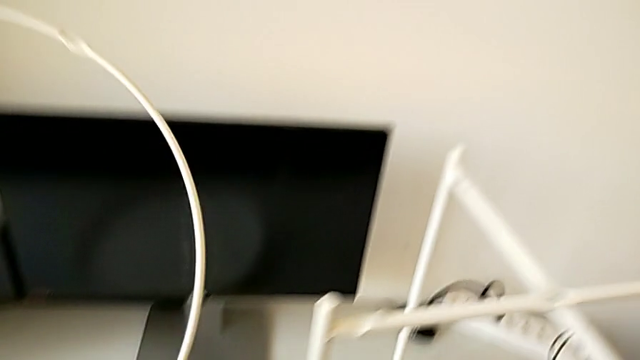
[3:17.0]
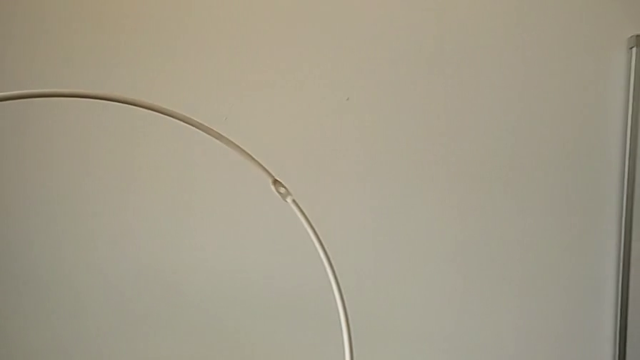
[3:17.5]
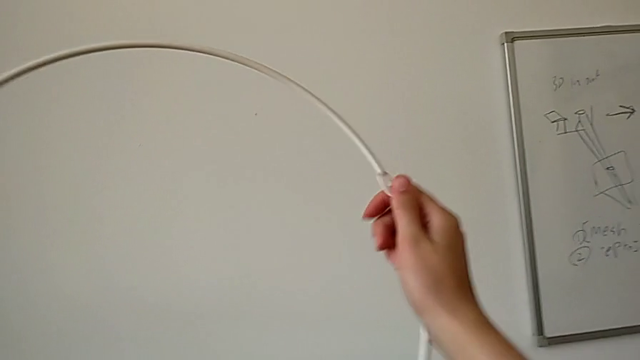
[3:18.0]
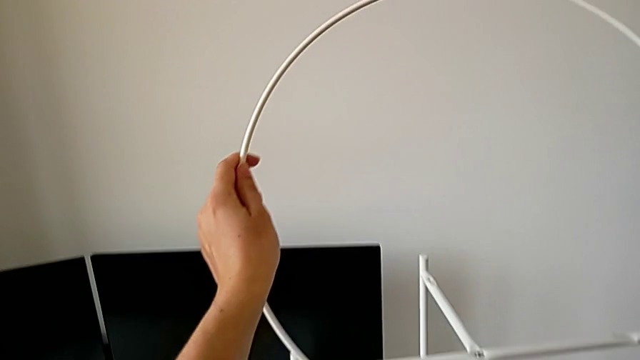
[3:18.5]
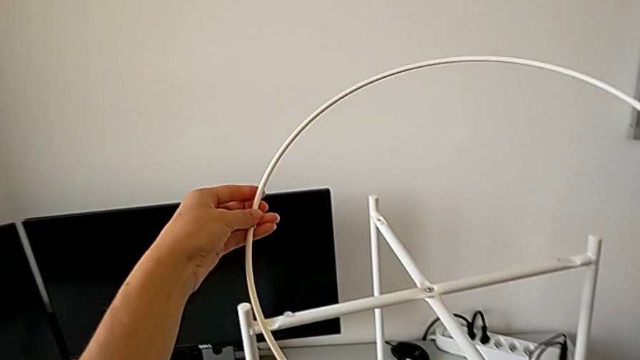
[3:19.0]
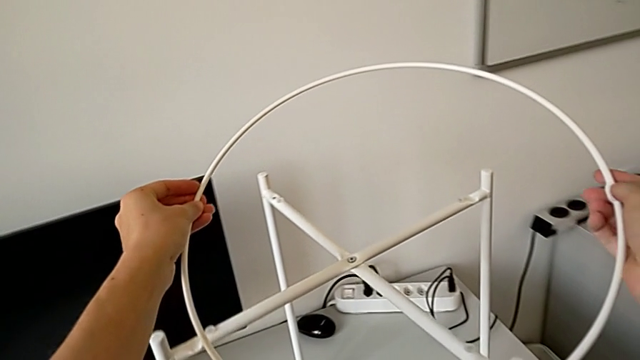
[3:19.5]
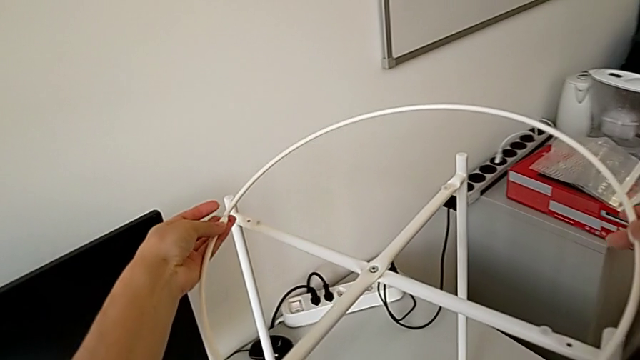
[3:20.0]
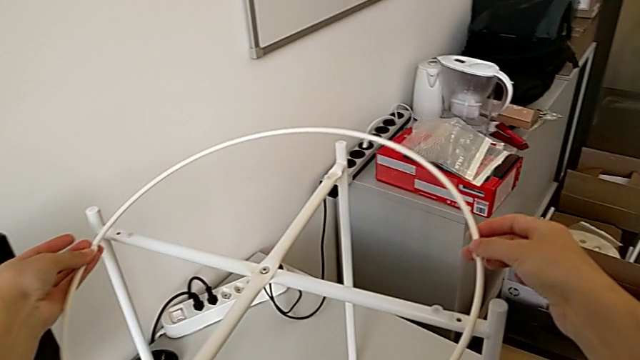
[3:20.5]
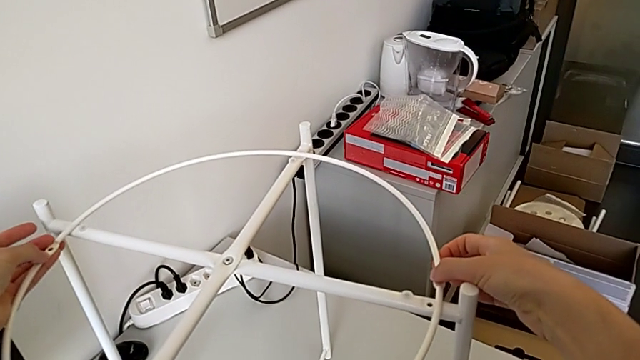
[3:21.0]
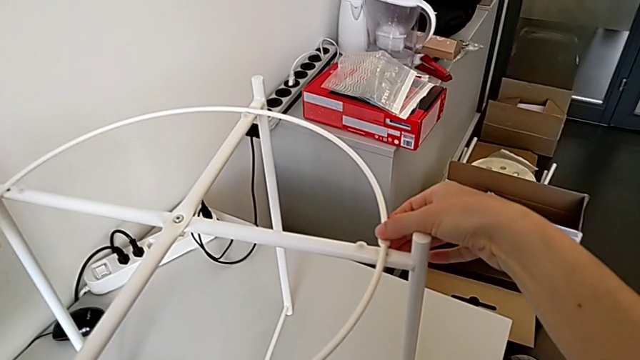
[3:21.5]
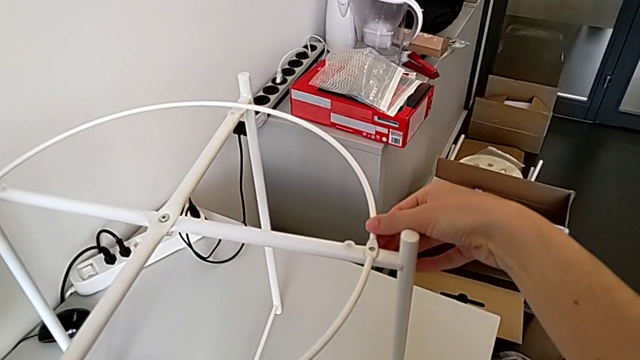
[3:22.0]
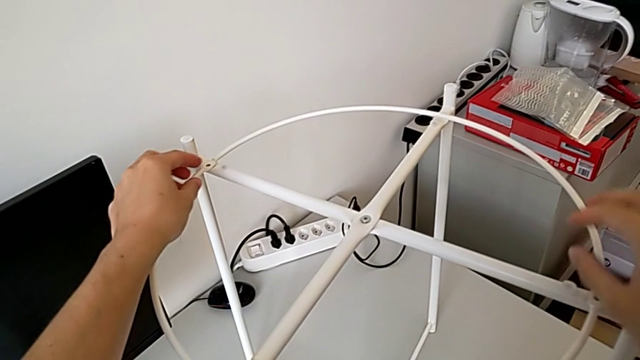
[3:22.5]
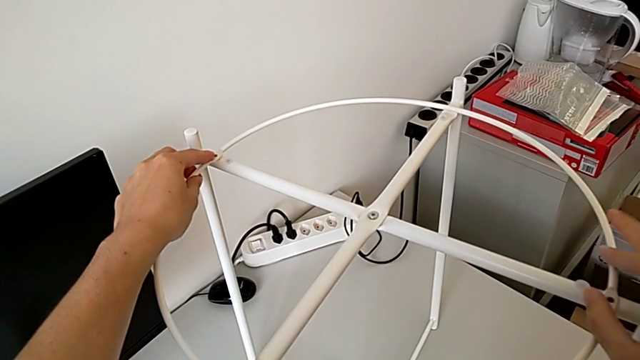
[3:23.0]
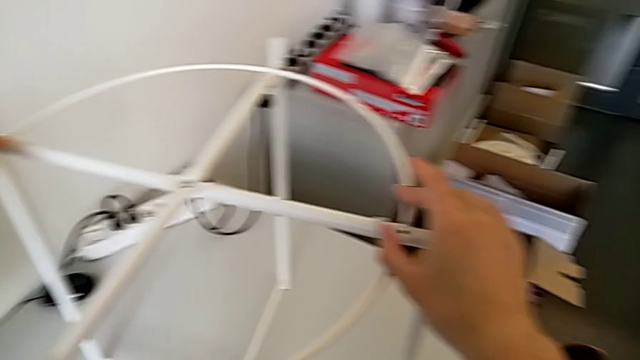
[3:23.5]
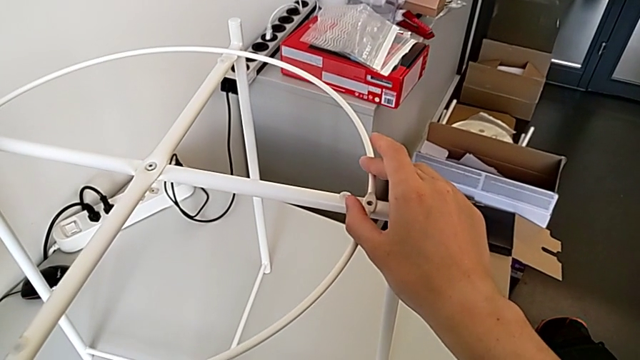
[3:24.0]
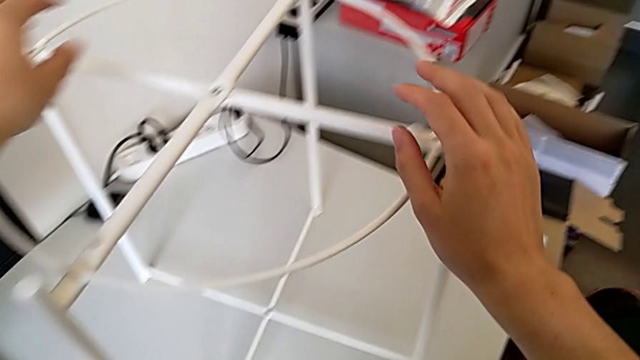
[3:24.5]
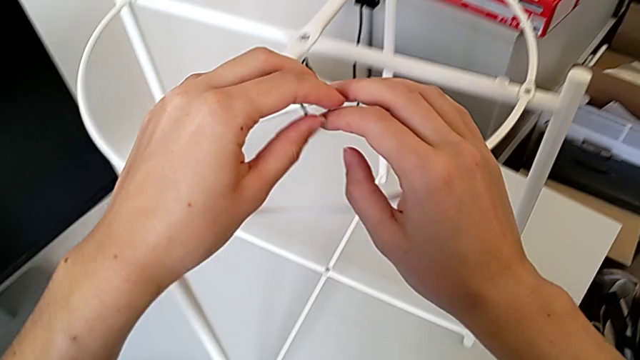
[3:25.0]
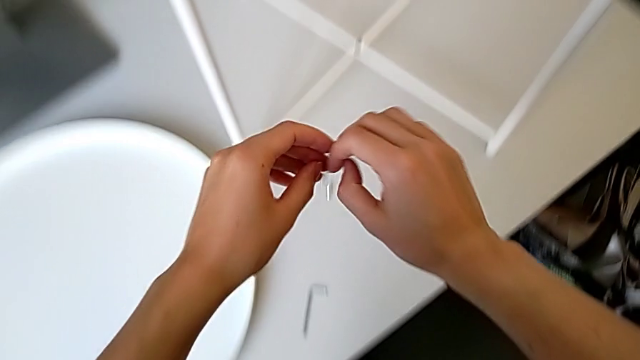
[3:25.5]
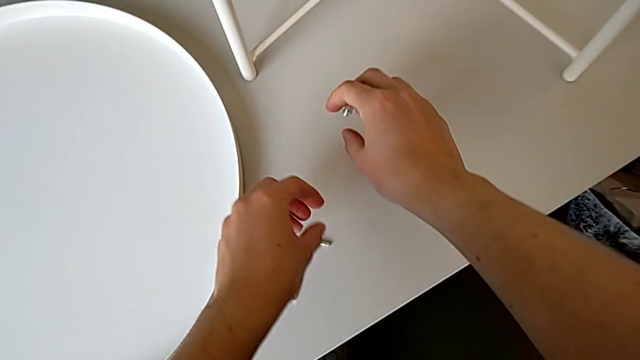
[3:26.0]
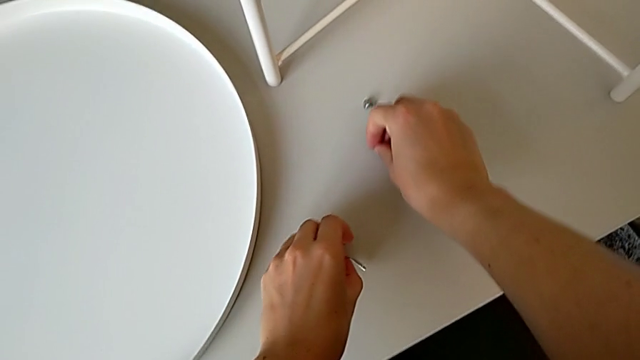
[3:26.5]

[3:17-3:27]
The camera wearer is assembling the tray. They place the circle, align it, grab the hex socket head with the right hand and grab the Allen wrench with the left hand.

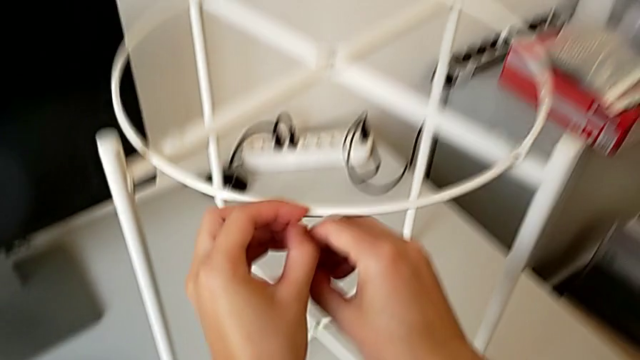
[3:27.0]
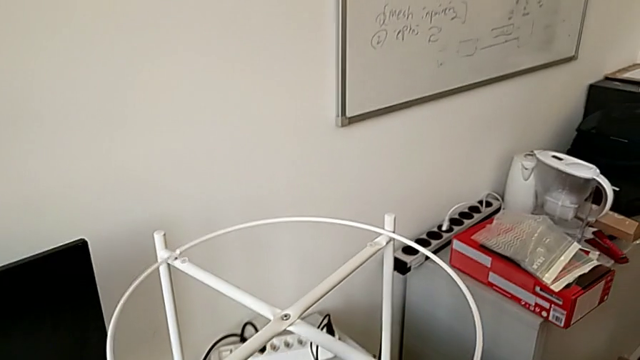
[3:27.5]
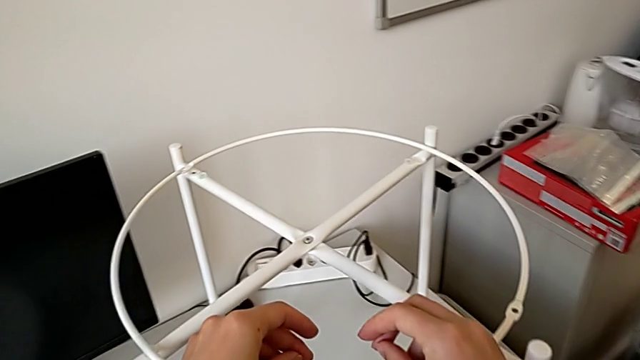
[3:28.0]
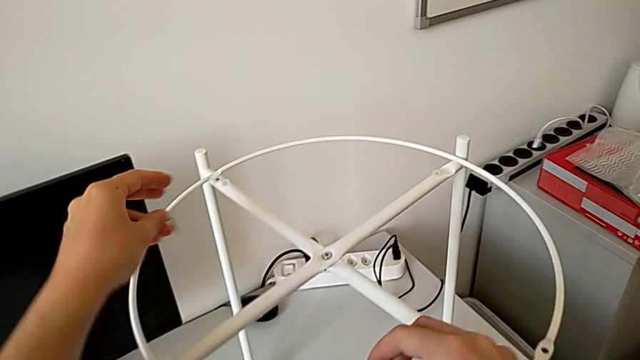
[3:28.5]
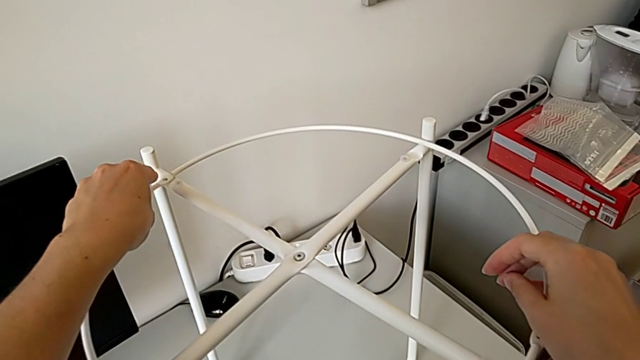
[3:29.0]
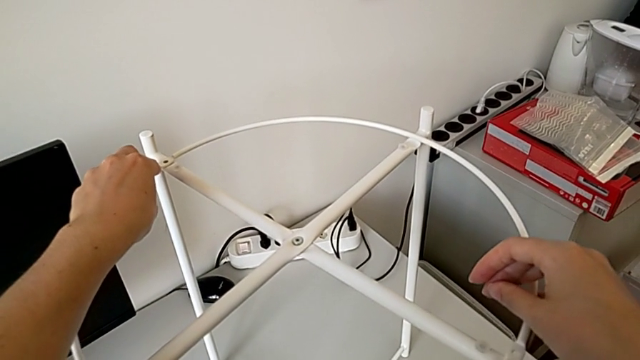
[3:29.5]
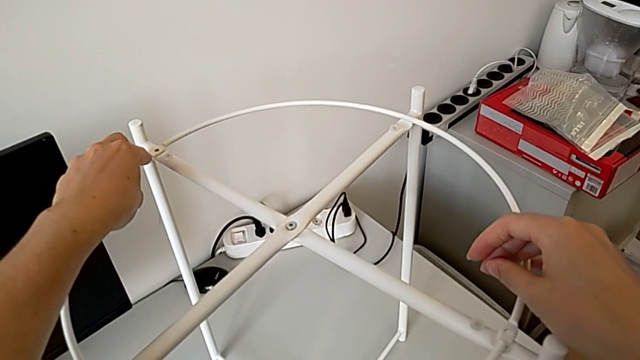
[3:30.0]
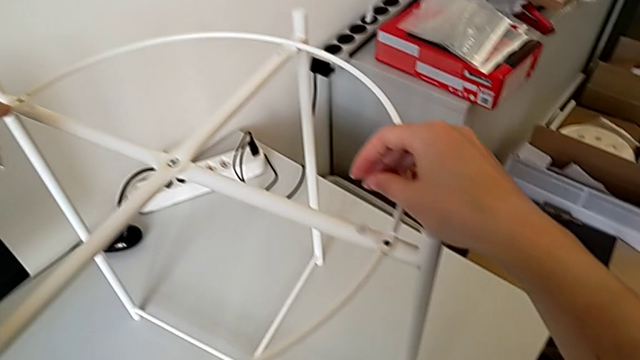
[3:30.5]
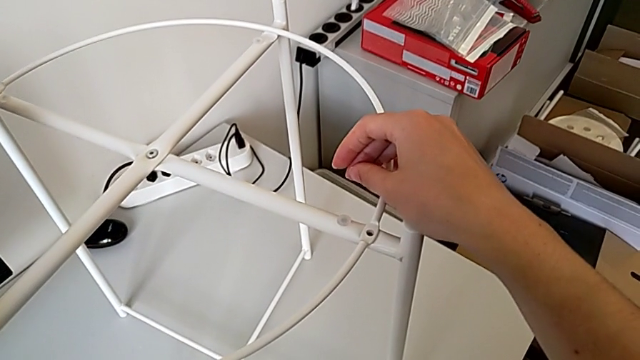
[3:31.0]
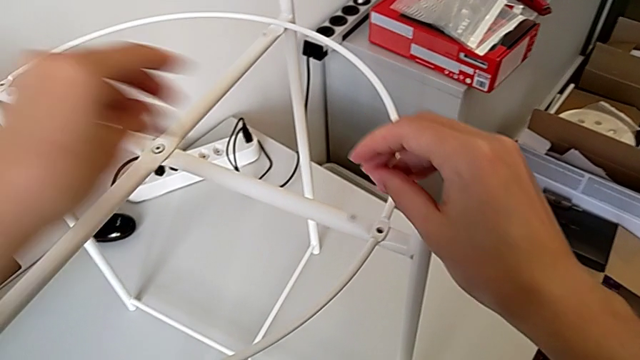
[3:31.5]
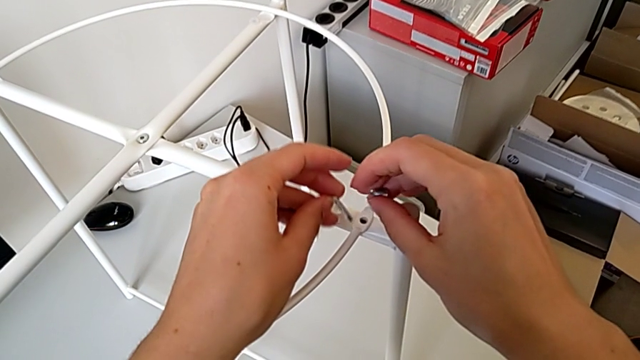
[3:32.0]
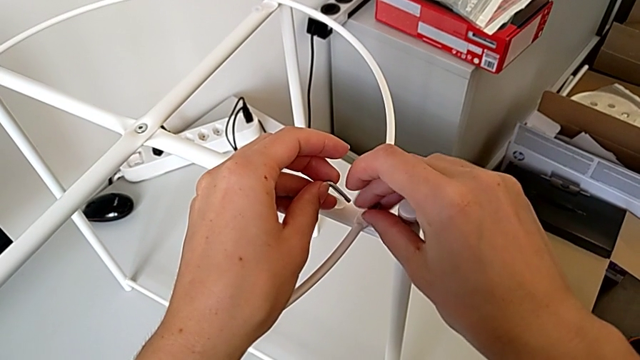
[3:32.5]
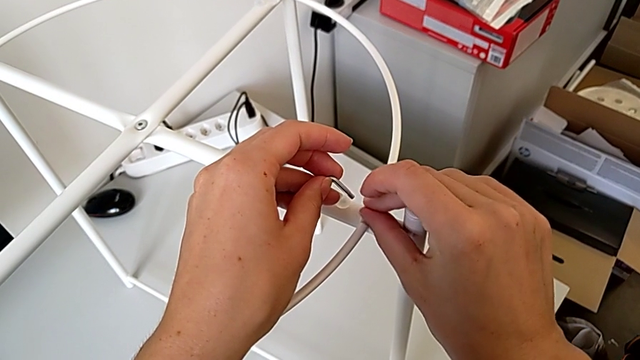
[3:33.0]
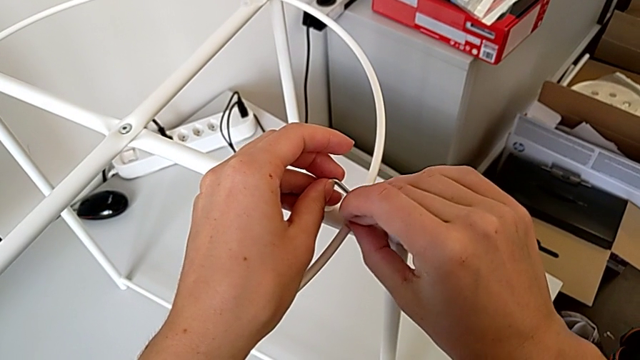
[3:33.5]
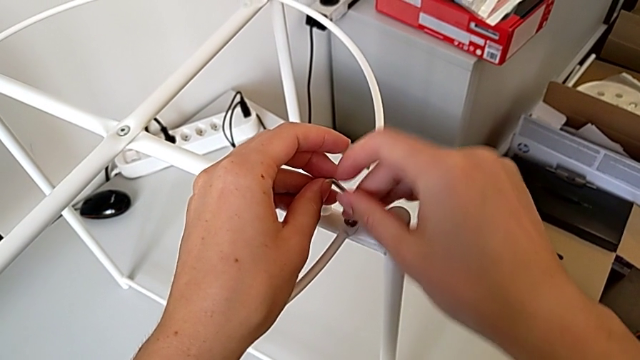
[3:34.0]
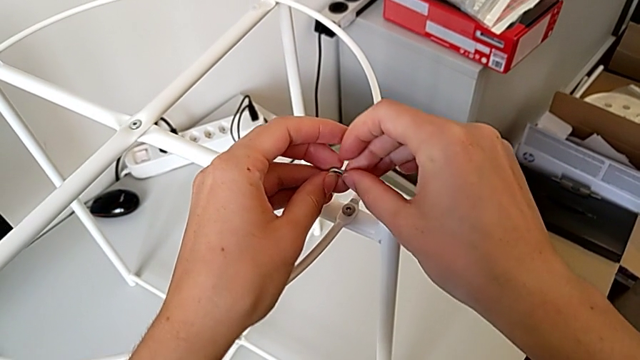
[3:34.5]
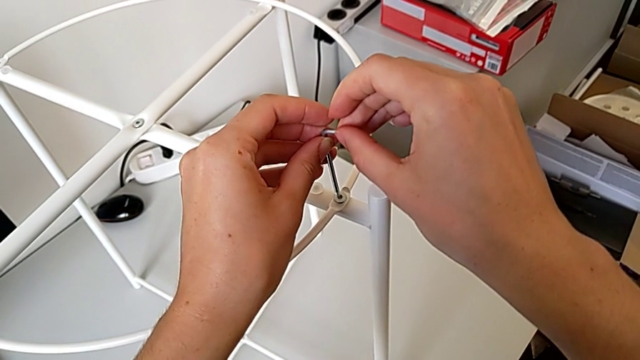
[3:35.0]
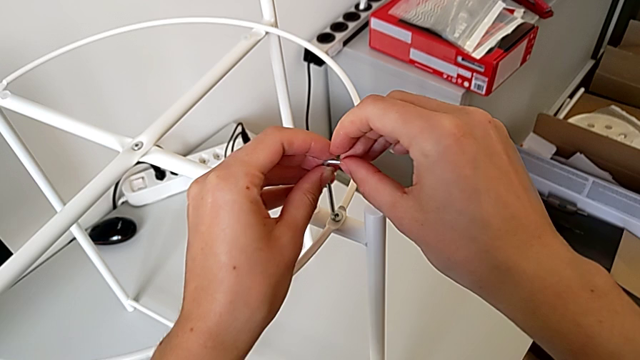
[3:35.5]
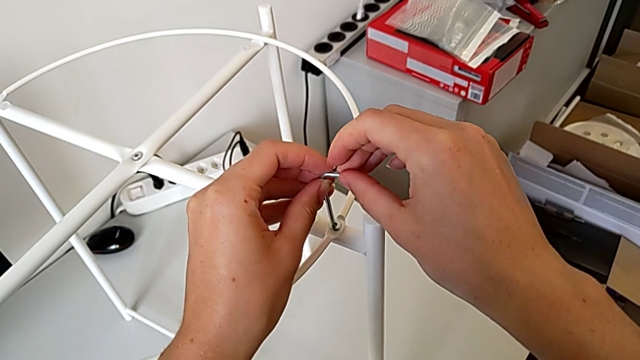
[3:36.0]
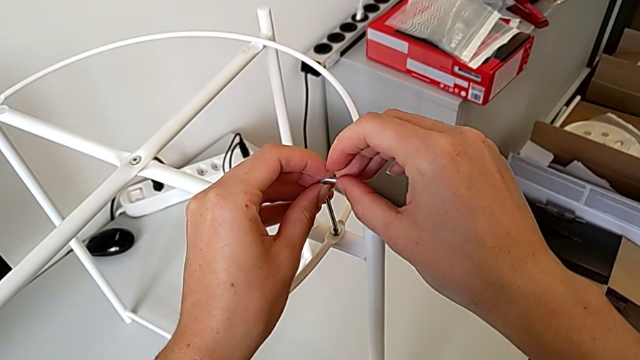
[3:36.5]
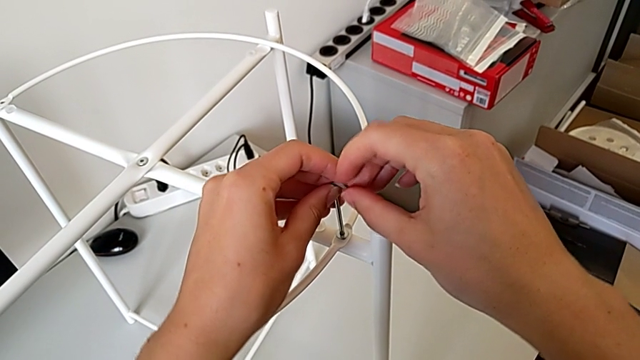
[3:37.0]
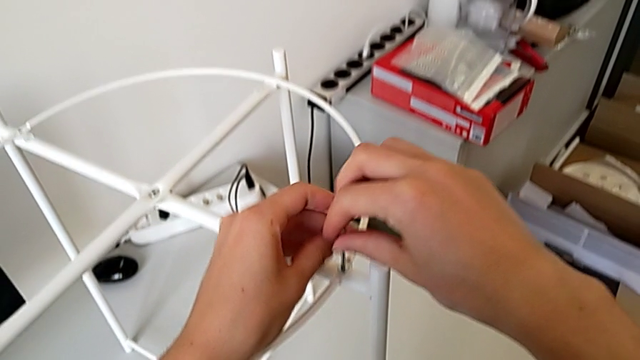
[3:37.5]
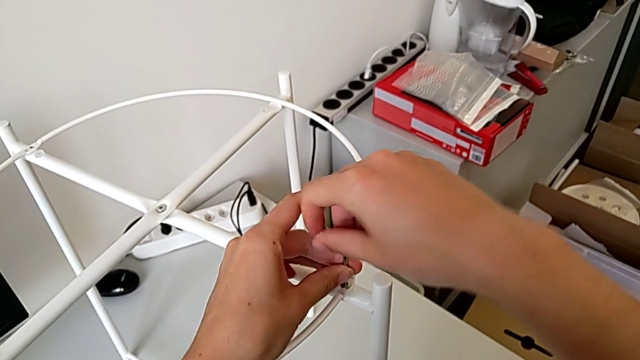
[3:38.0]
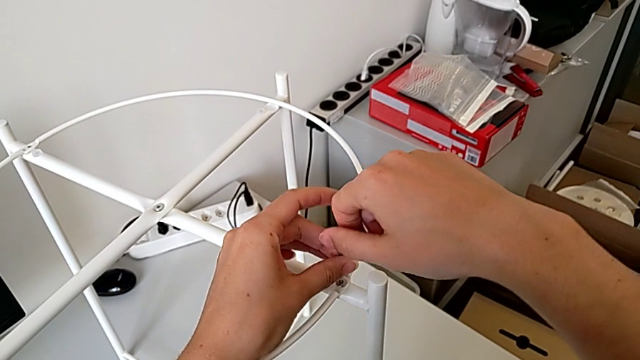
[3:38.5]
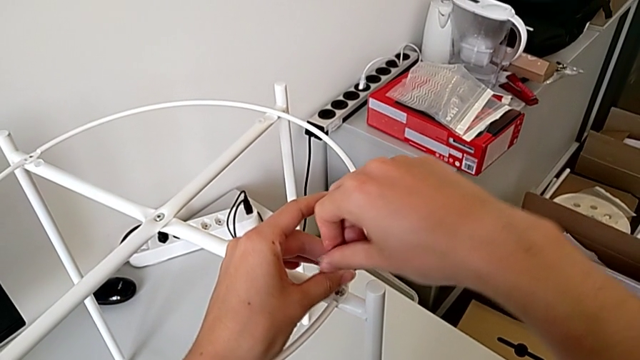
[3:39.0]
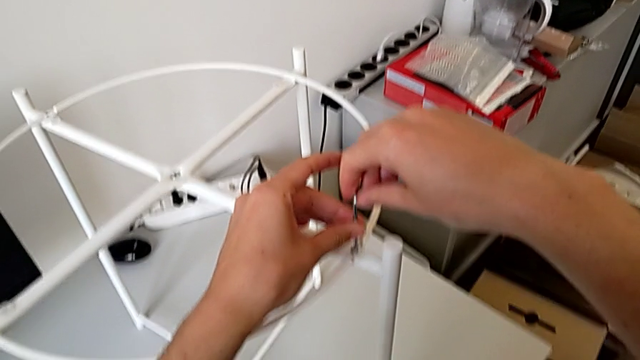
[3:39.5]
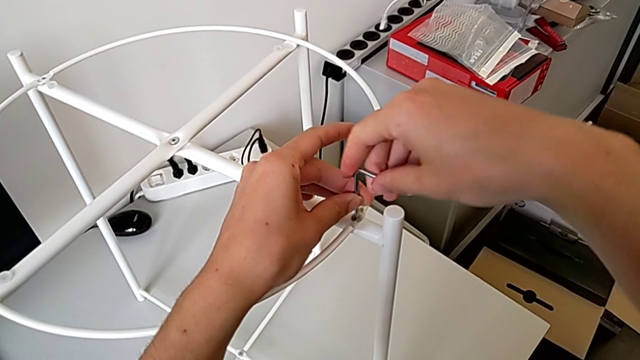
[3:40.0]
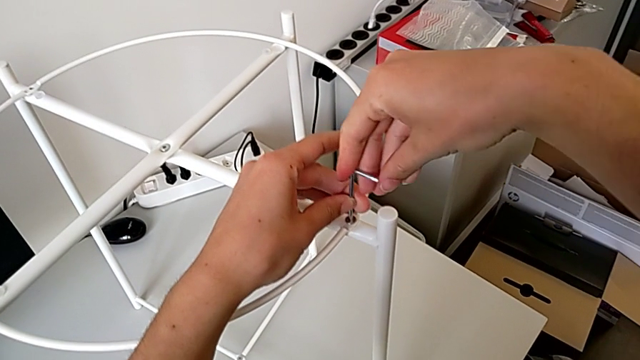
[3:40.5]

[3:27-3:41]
The camera wearer is assembling the tray. They align the circle, insert the hex socket head, insert the Allen wrench and begin to screw the hex socket head.
